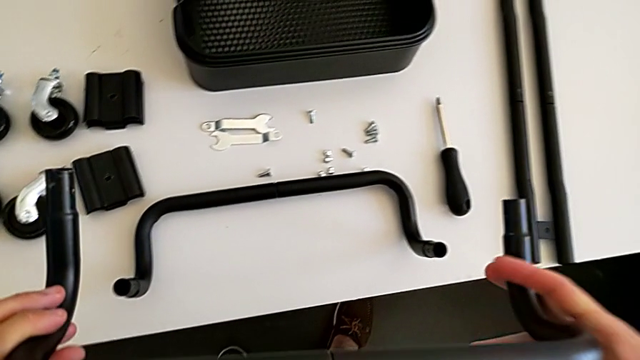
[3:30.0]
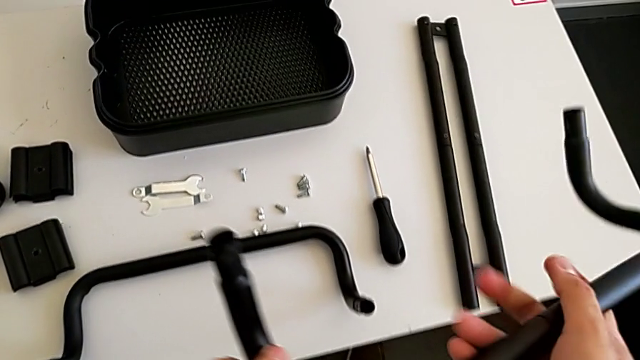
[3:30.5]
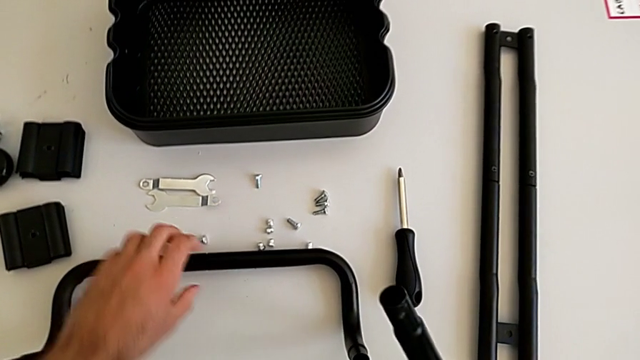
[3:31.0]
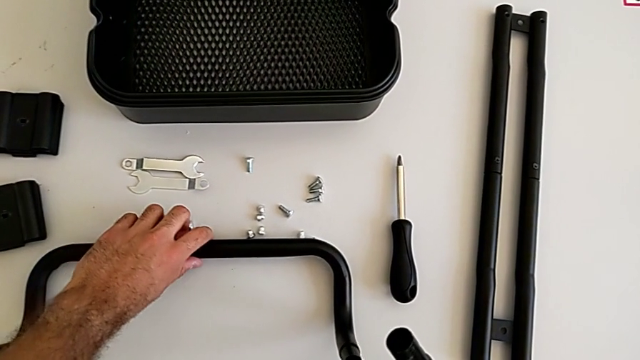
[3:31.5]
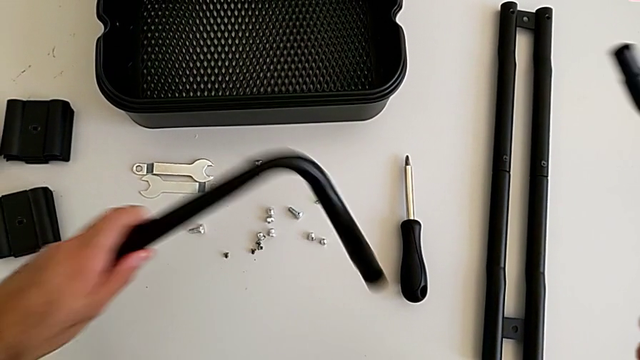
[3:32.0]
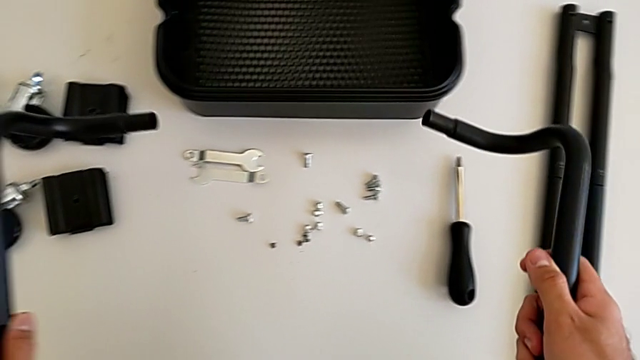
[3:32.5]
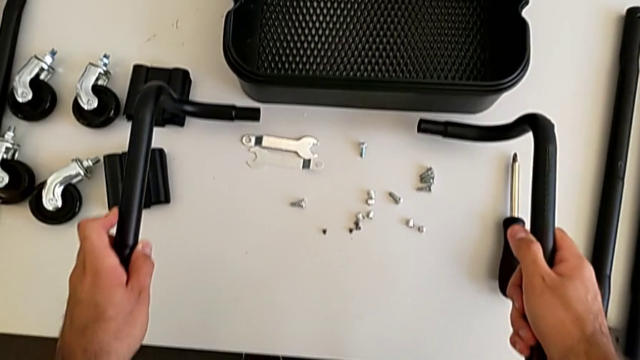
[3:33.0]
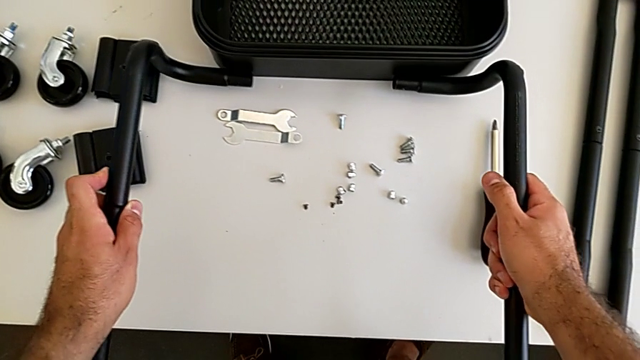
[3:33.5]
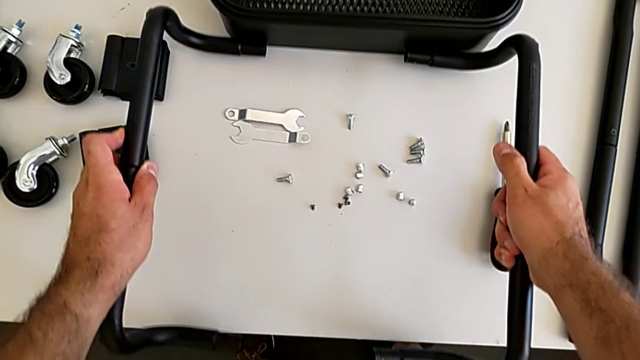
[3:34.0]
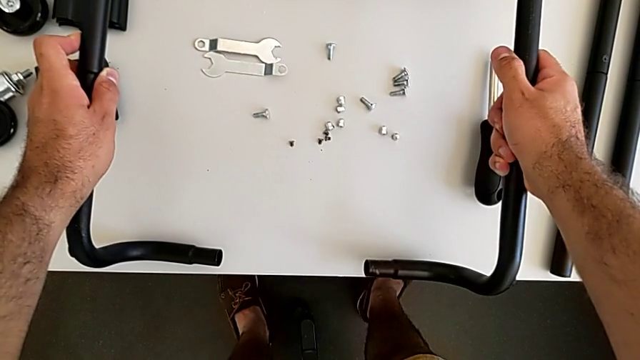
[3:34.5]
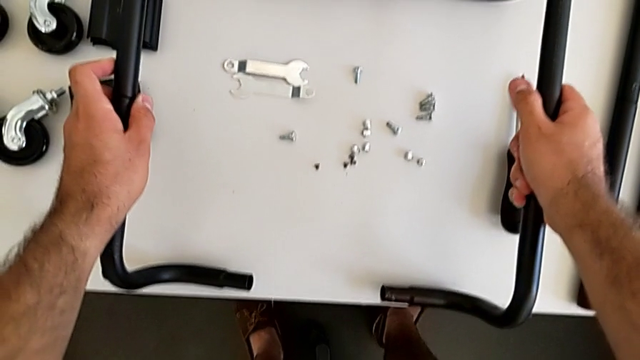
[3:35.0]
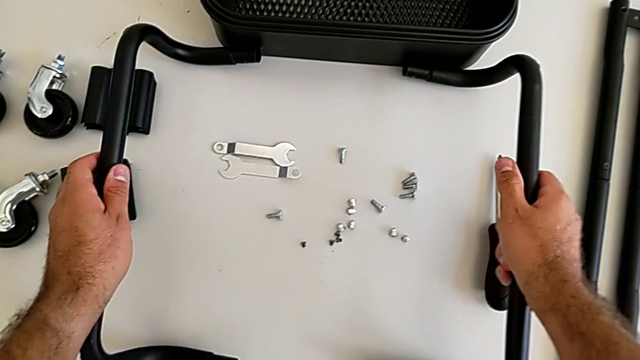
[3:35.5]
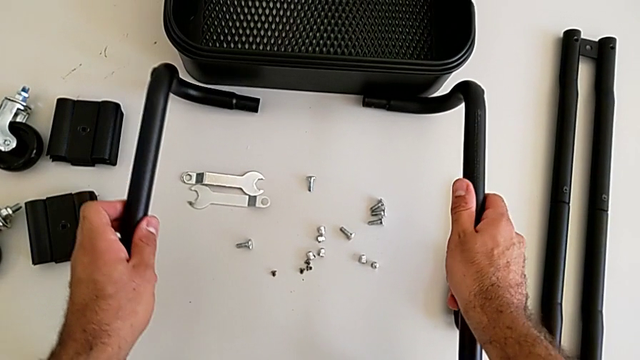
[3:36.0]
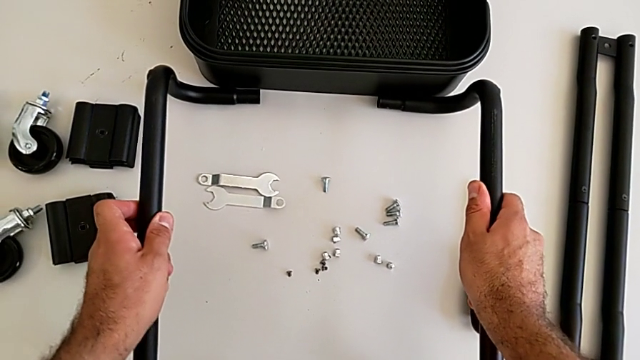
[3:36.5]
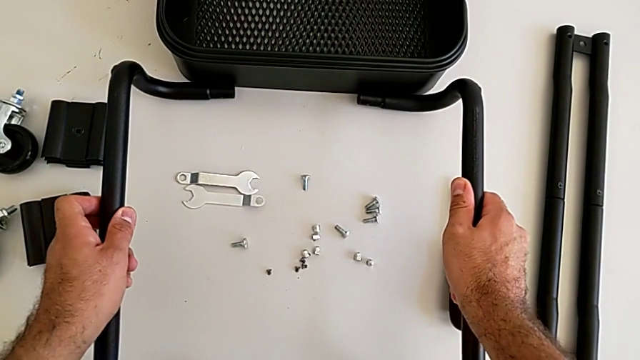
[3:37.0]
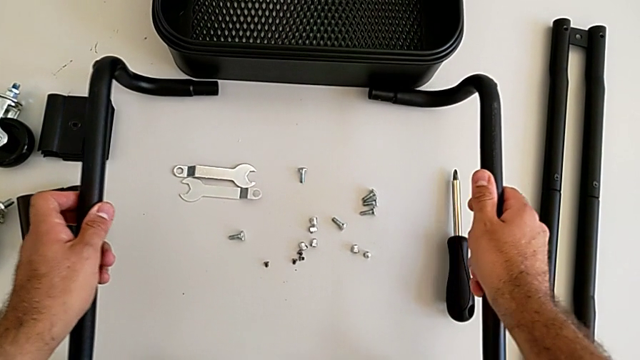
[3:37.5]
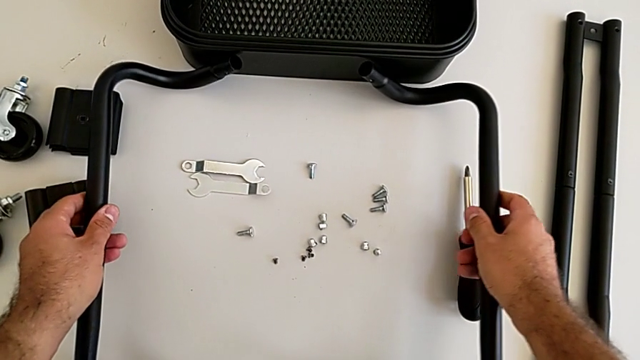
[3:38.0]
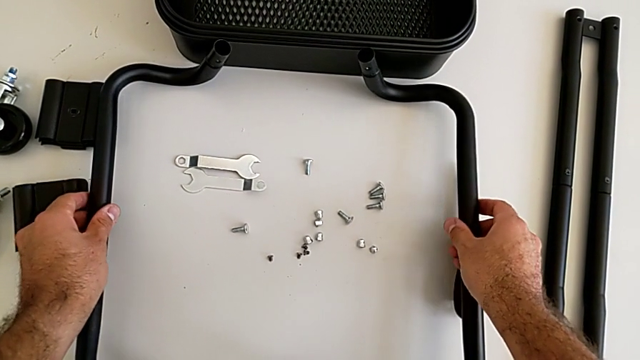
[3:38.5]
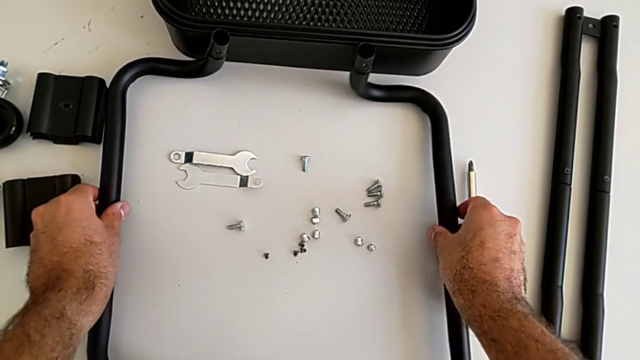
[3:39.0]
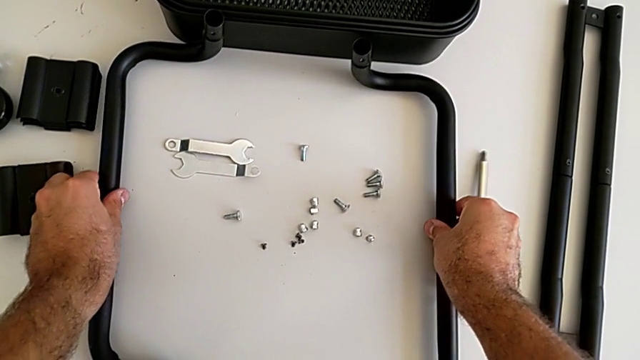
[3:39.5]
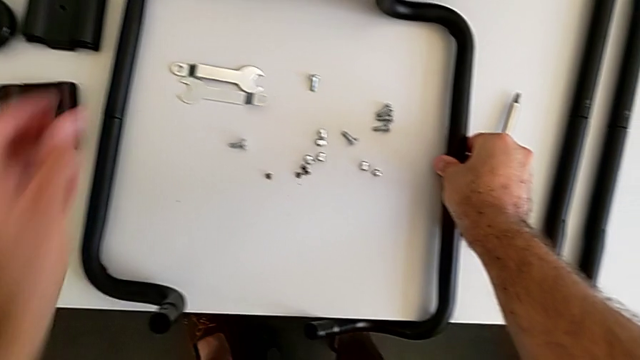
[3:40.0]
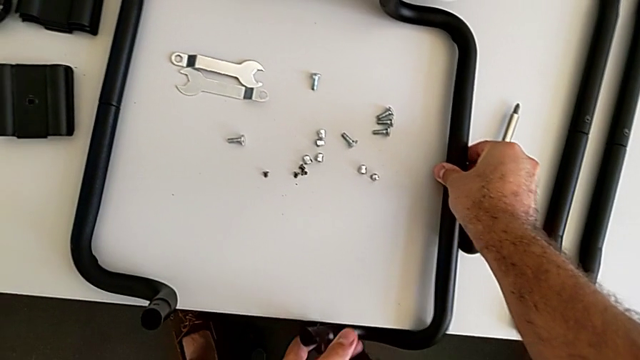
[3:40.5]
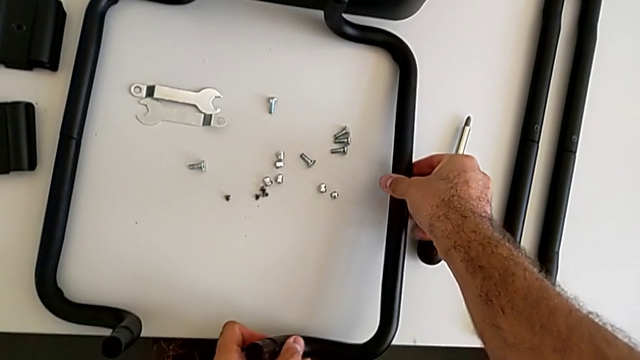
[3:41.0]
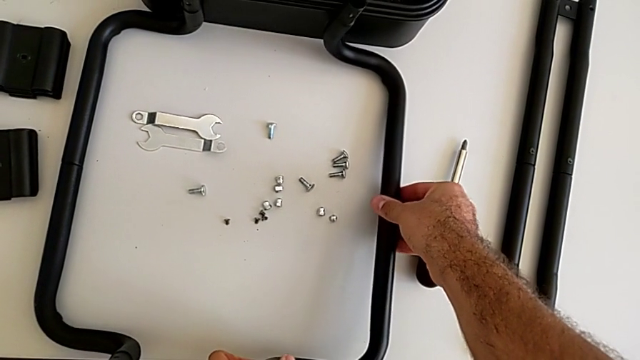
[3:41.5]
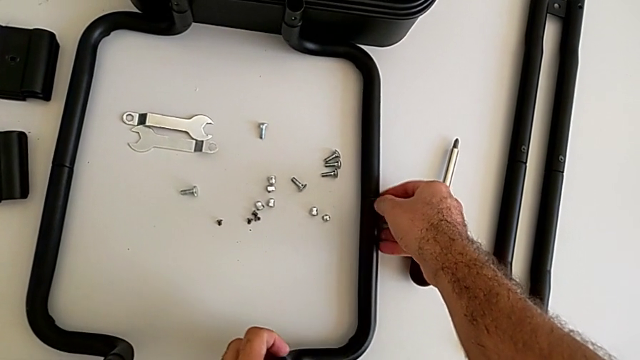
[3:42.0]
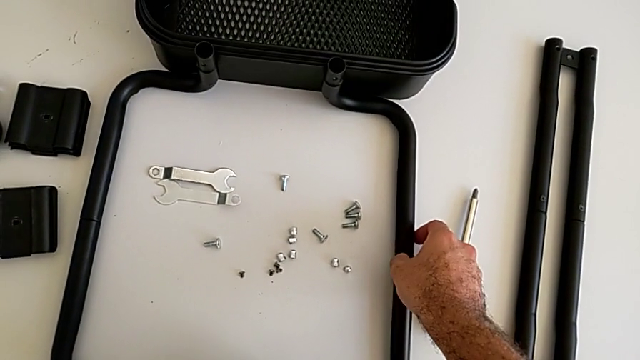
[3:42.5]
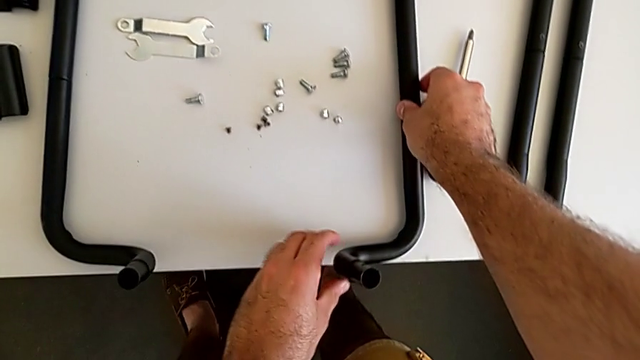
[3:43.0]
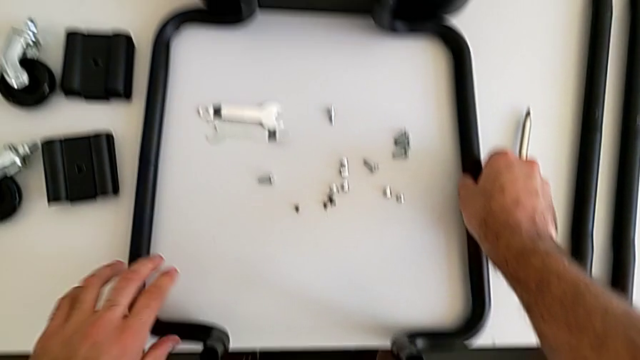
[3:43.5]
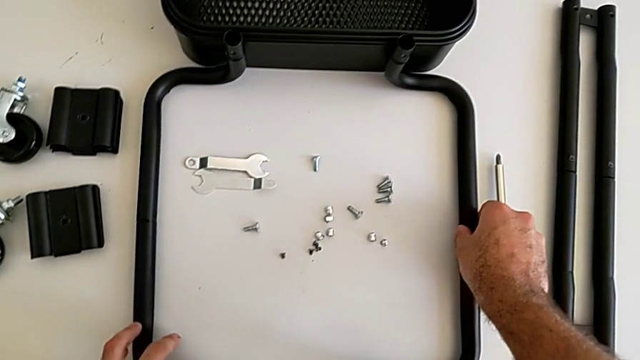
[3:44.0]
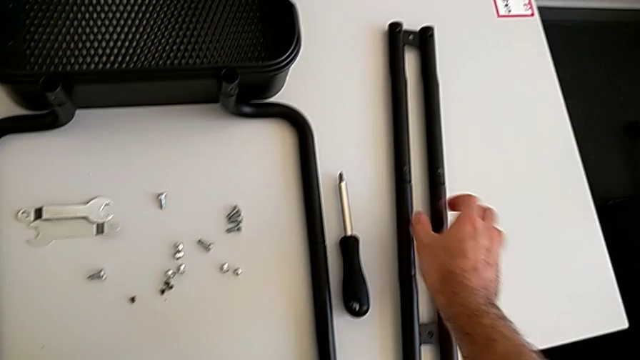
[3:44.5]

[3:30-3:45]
The camera wearer is assembling the first base frame. They grab the first frame and place the black frame.

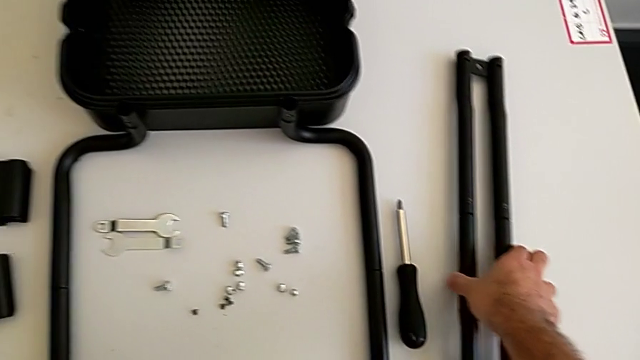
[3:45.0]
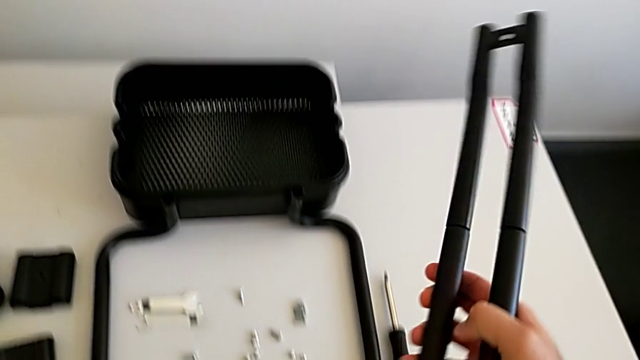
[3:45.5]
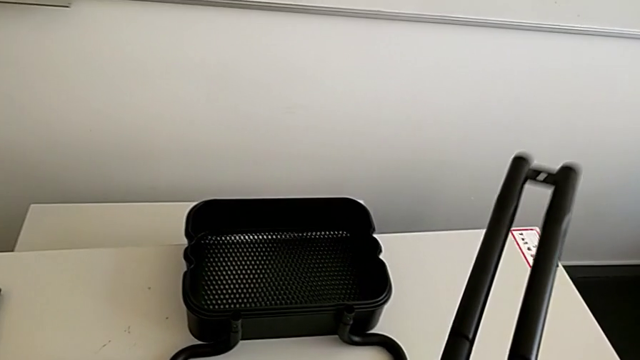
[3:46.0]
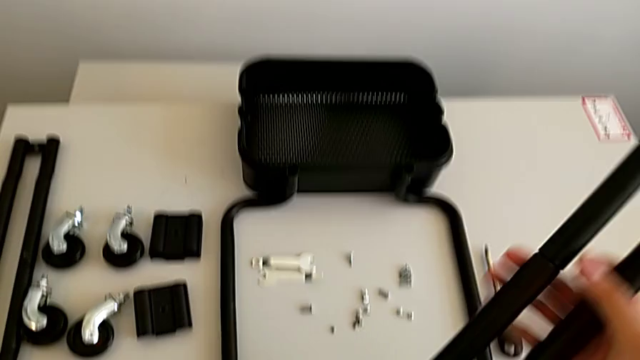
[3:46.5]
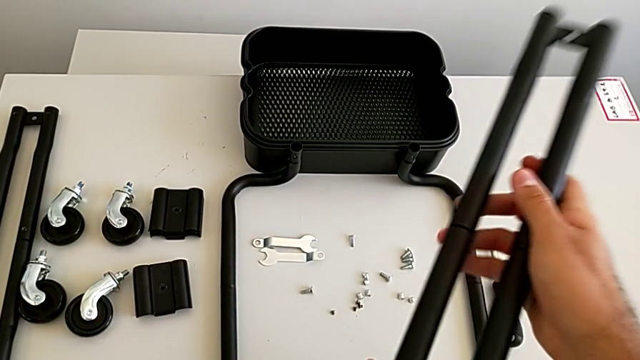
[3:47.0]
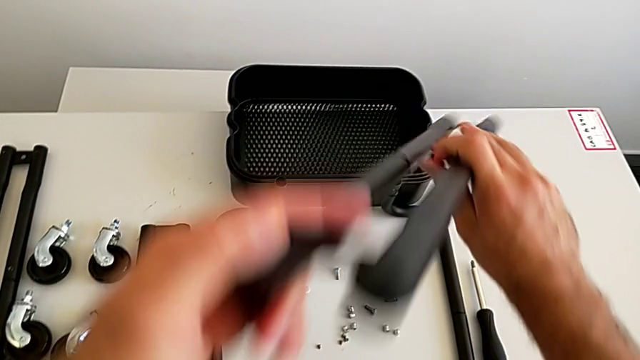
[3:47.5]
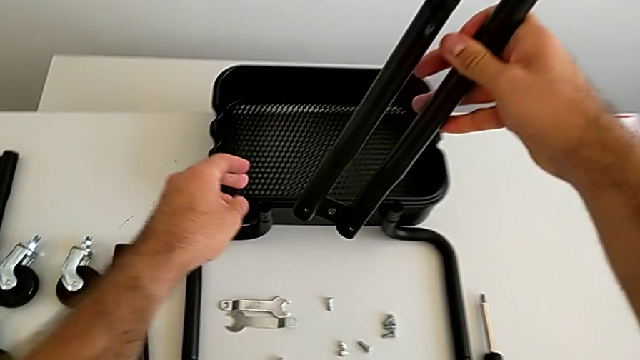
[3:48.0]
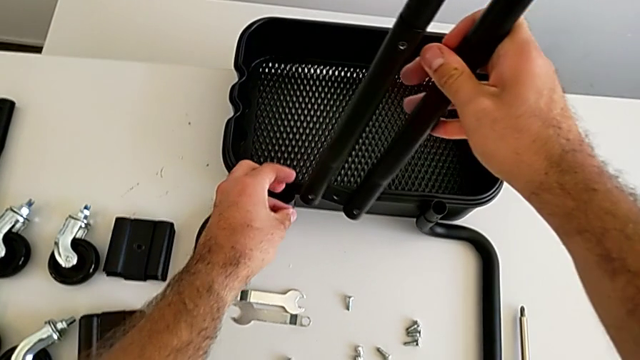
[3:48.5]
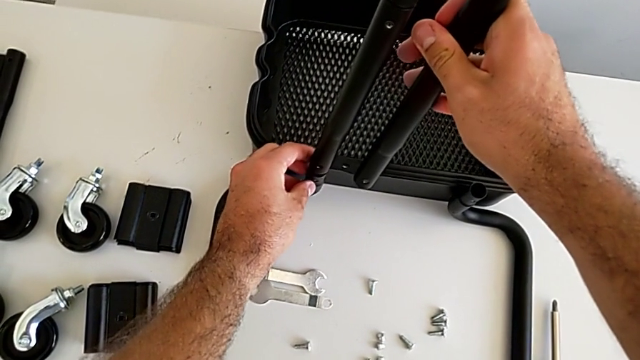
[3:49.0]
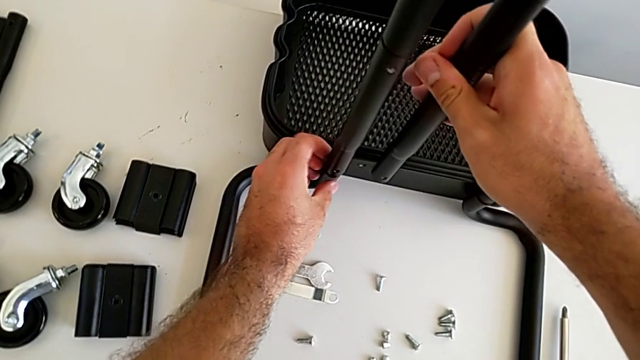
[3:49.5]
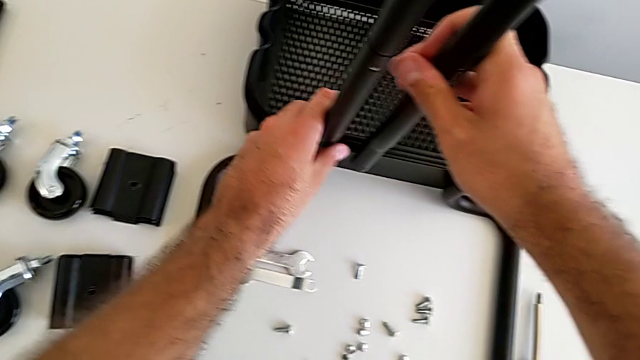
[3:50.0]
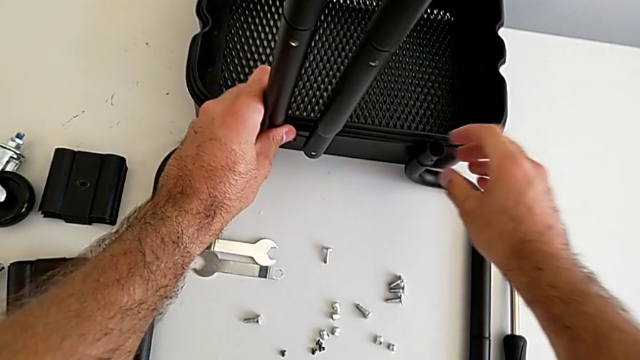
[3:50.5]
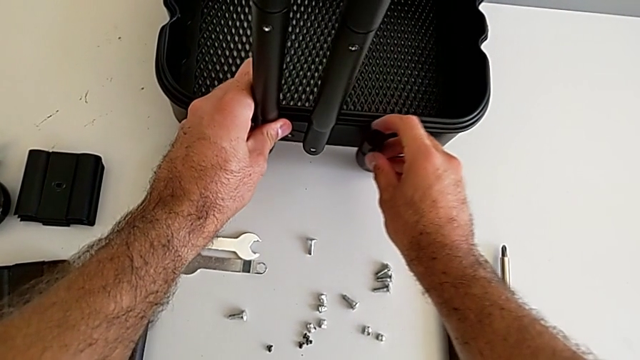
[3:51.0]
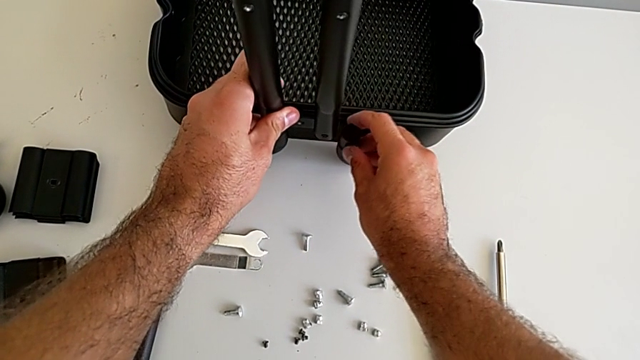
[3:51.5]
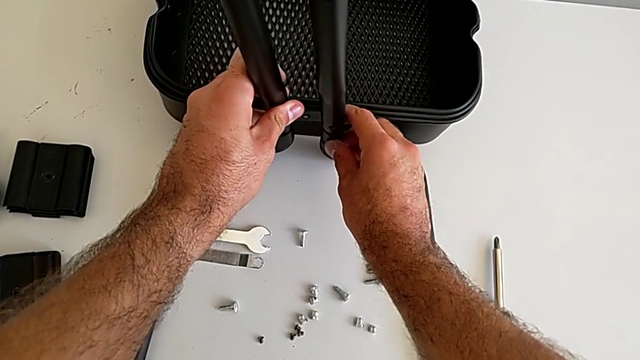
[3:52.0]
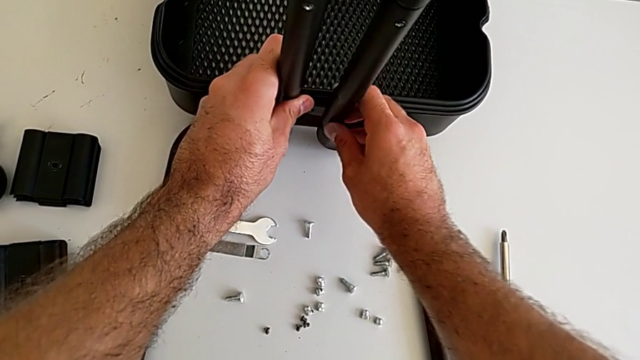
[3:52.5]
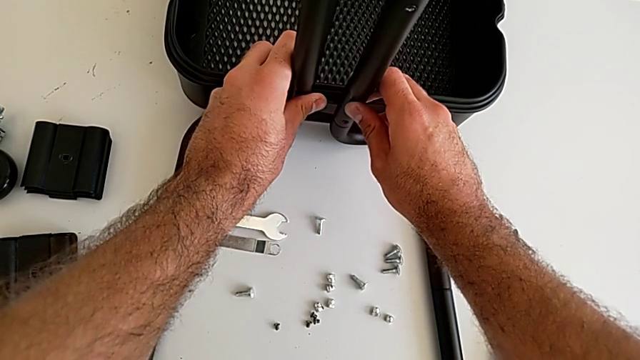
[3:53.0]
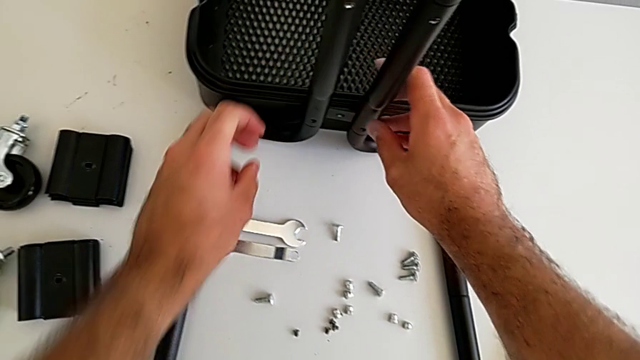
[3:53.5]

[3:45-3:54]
The camera wearer is assembling the first sidebars into the base frame. They grab the first leg and insert the black leg.
